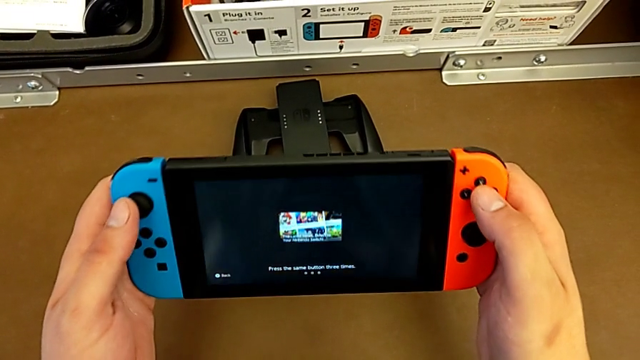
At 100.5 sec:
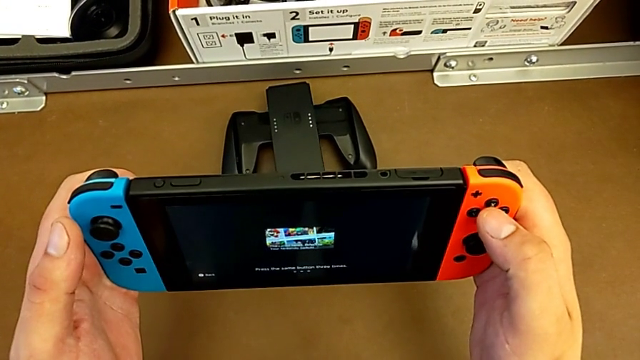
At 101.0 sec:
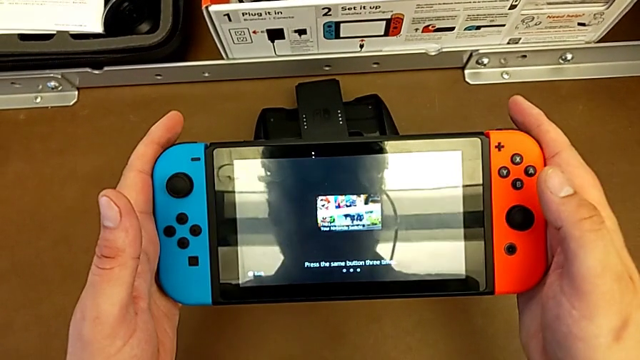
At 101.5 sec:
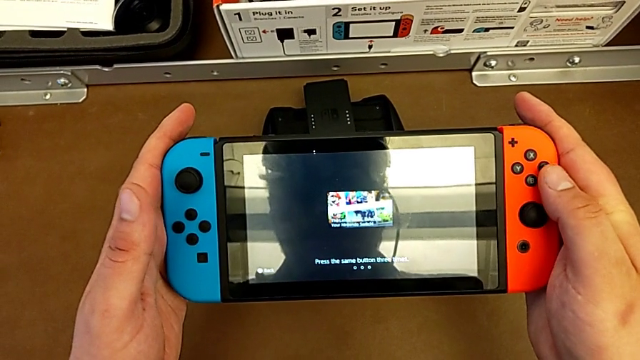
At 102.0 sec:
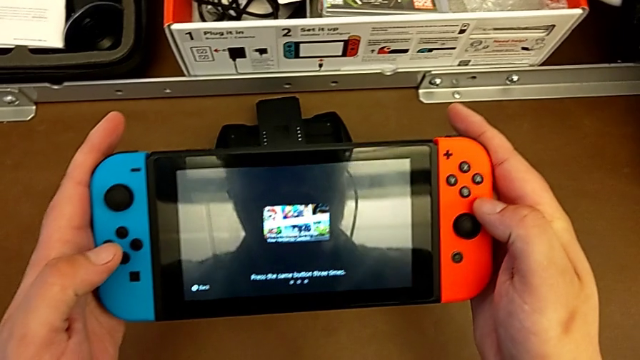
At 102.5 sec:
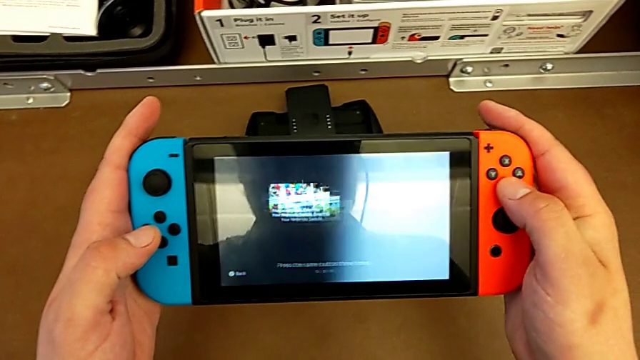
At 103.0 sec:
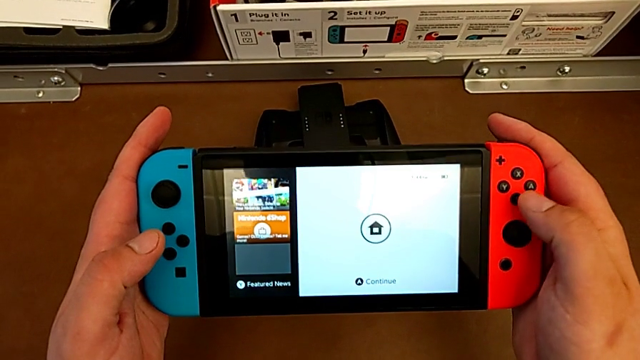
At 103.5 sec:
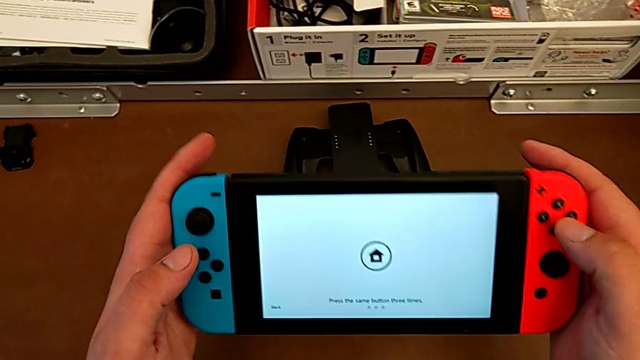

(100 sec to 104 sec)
The camera wearer is closing the kickstand from the Nintendo Switch. They hold the Nintendo Switch and turn on it.

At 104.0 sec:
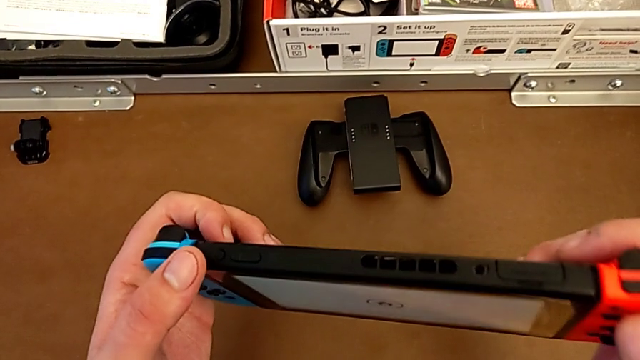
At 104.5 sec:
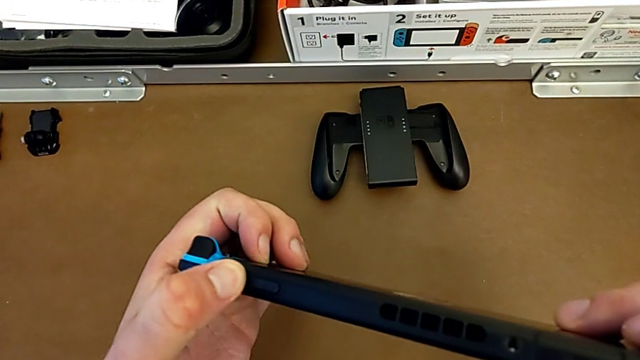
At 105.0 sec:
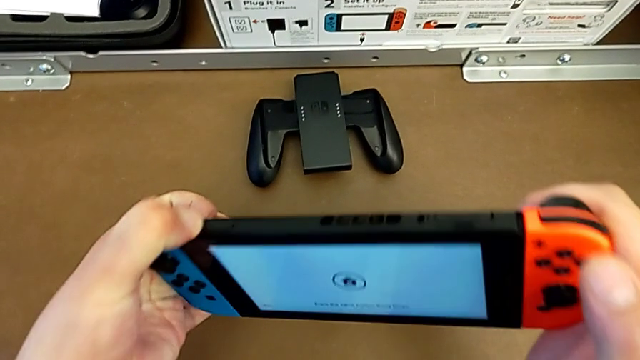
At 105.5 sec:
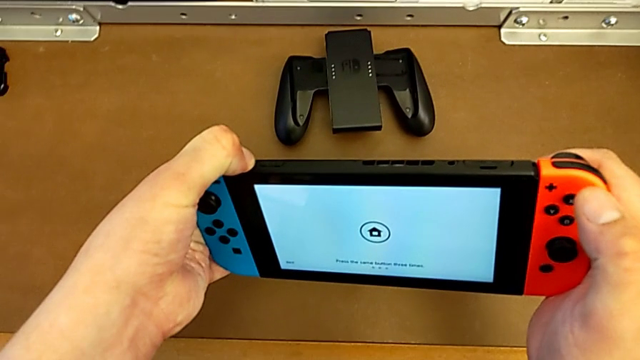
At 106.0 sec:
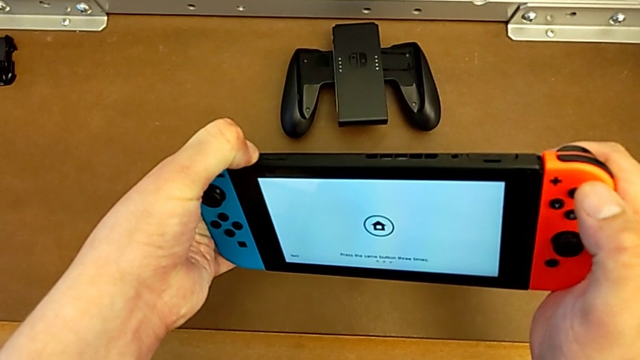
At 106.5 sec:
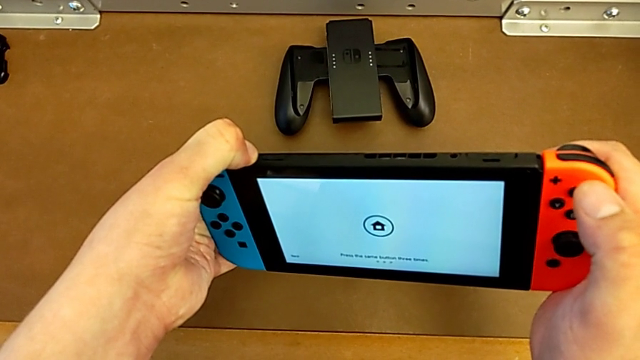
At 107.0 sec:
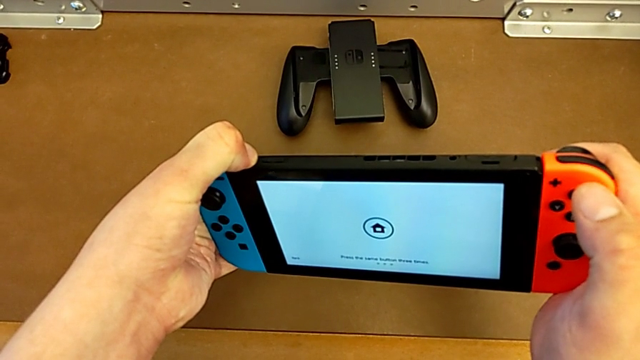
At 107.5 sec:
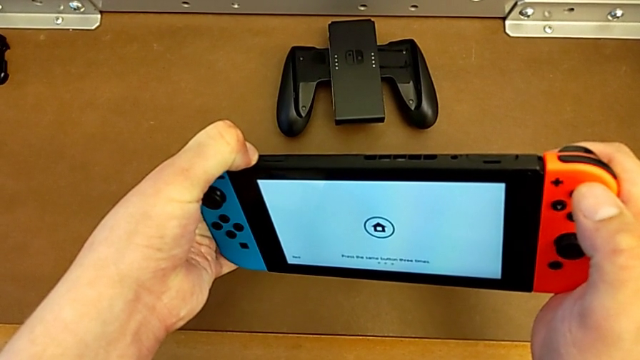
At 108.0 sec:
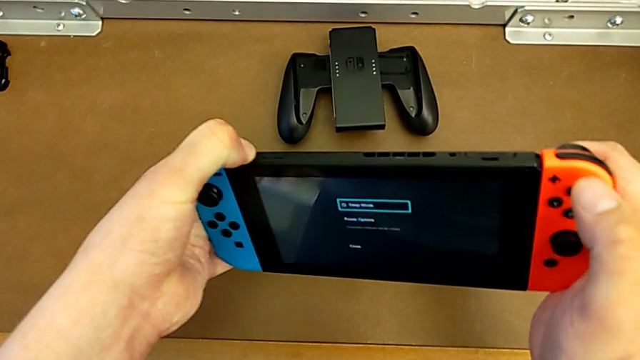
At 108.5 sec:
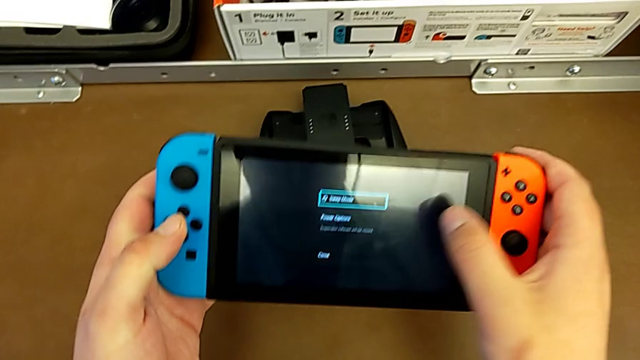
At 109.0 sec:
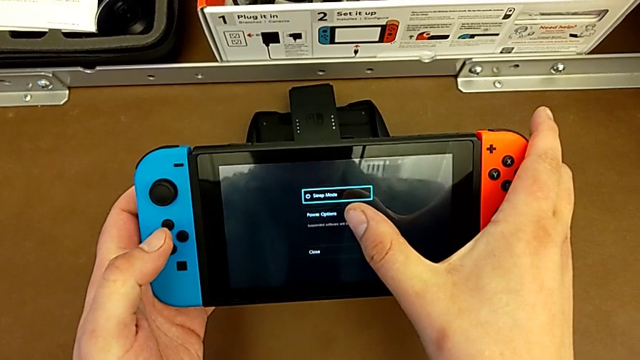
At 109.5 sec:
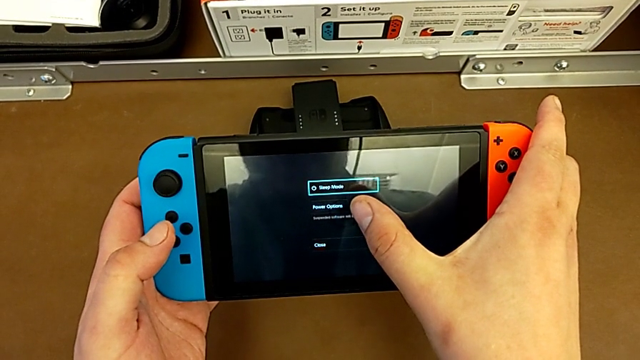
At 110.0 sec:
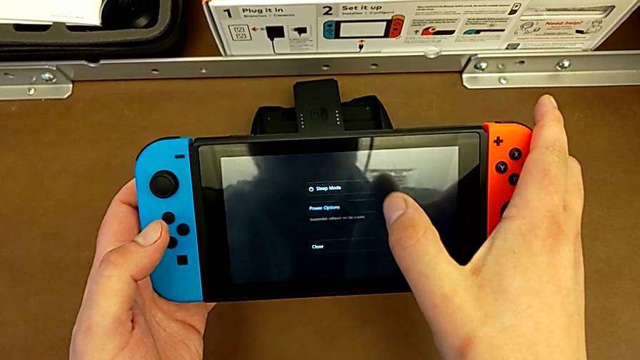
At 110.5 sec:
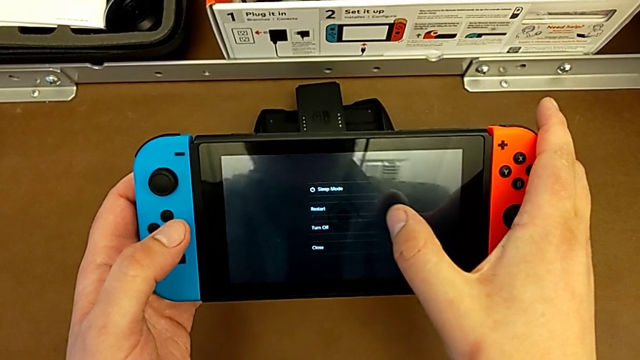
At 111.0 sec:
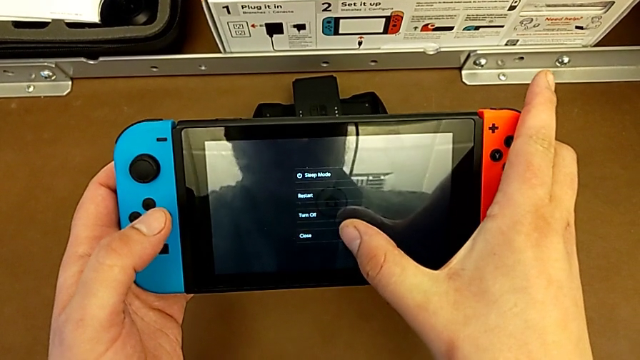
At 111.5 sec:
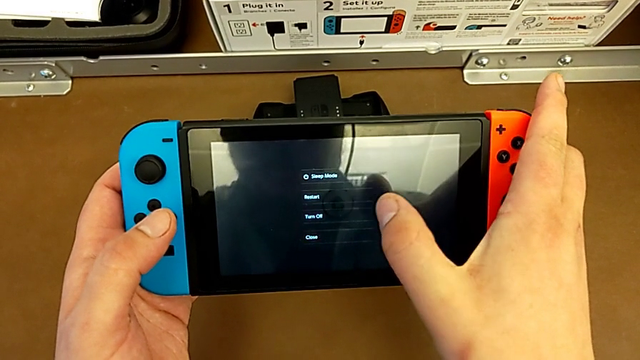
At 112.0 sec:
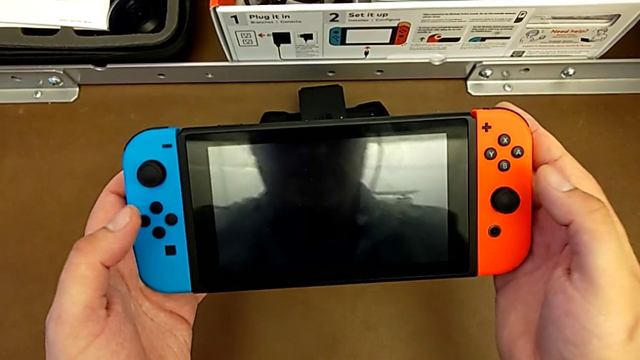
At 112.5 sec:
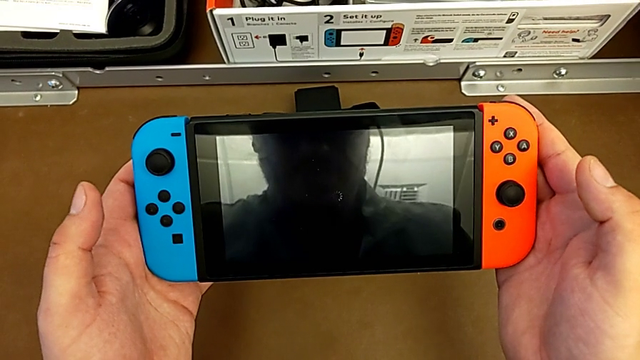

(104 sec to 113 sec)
The camera wearer turns off the Nintendo Switch. They inspect the Nintendo Switch, press the top button, touch the touch screen and begin to turn off the Nintendo Switch.
